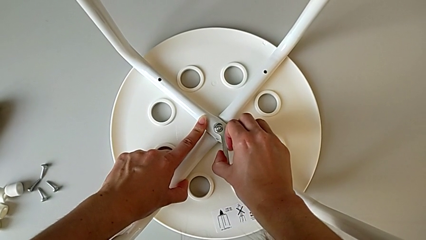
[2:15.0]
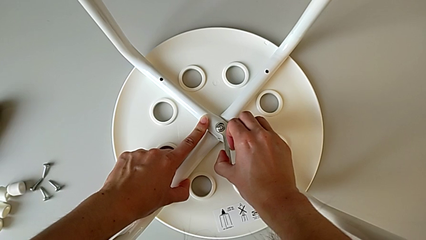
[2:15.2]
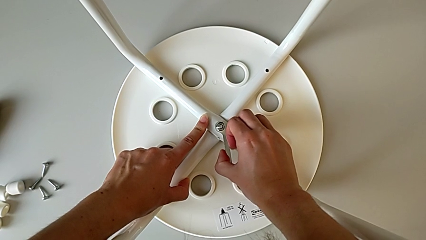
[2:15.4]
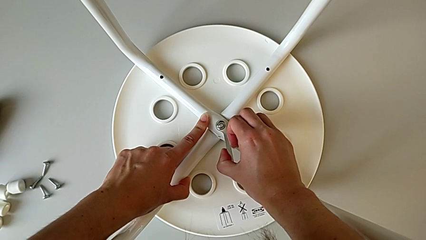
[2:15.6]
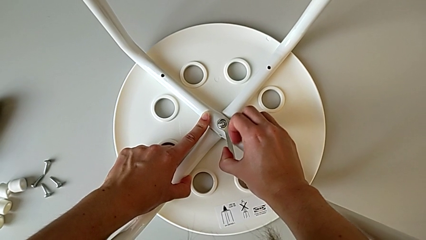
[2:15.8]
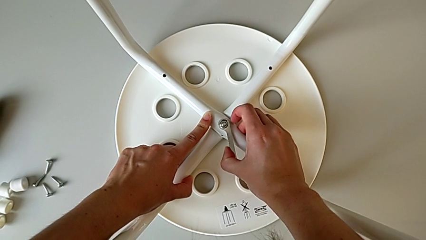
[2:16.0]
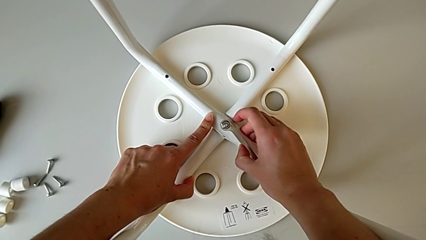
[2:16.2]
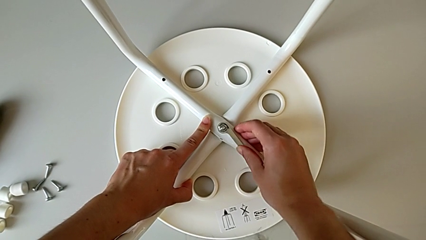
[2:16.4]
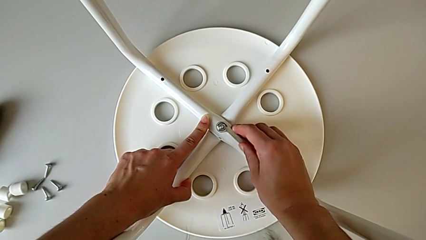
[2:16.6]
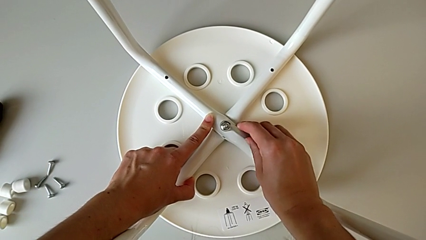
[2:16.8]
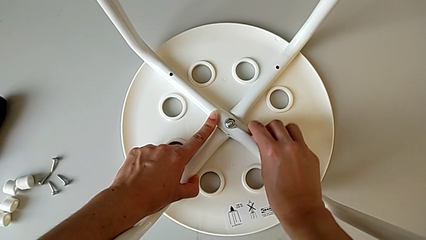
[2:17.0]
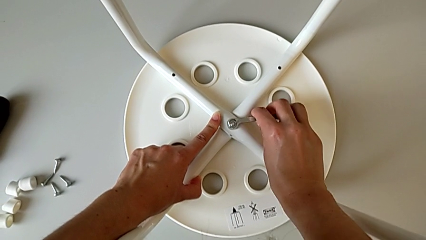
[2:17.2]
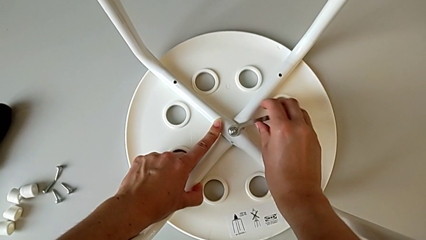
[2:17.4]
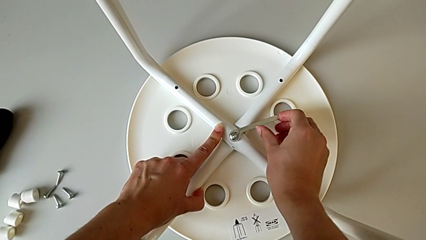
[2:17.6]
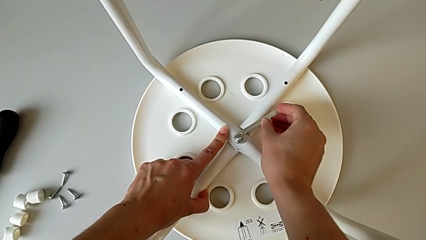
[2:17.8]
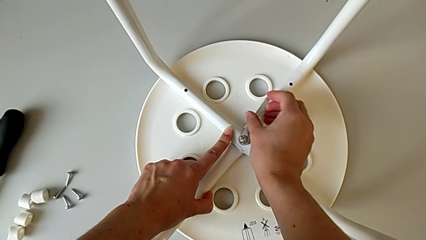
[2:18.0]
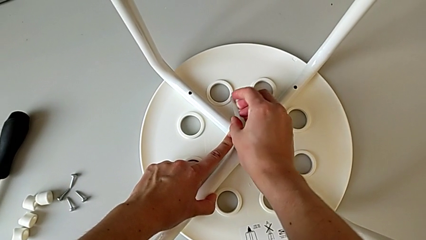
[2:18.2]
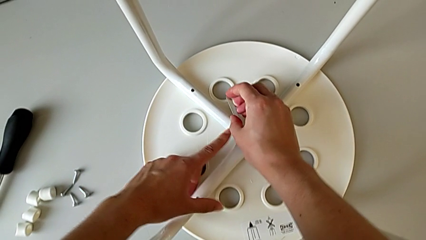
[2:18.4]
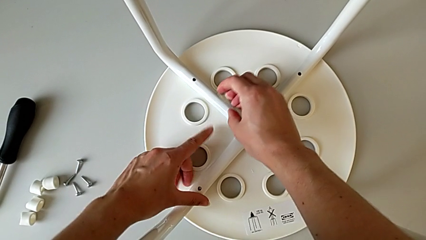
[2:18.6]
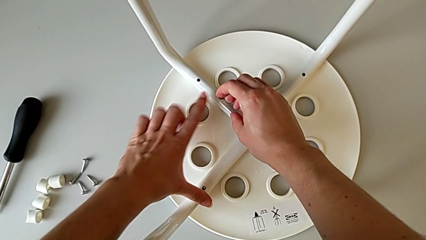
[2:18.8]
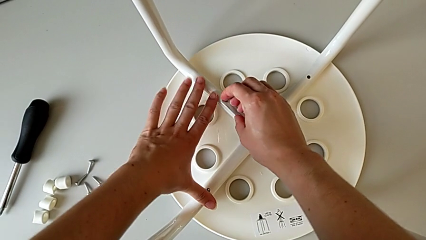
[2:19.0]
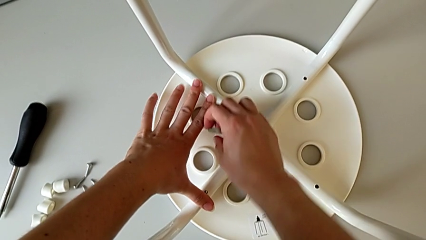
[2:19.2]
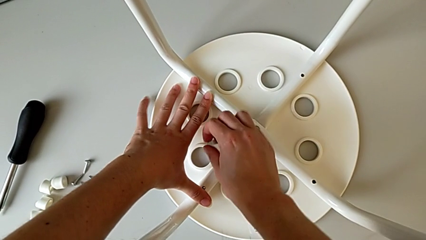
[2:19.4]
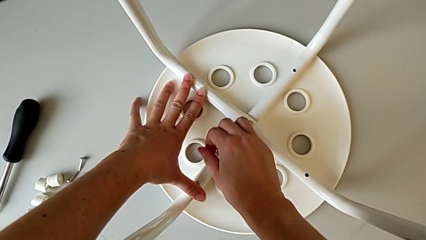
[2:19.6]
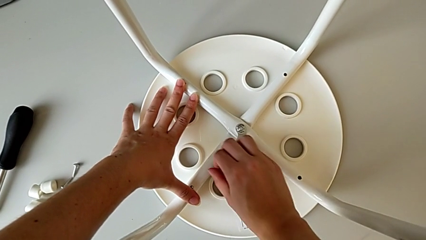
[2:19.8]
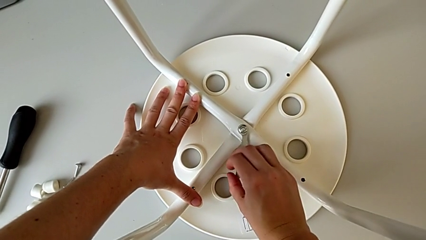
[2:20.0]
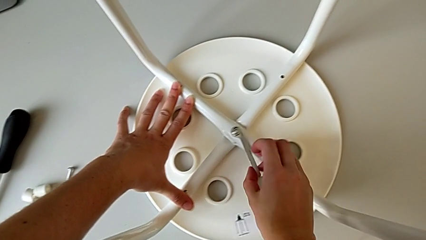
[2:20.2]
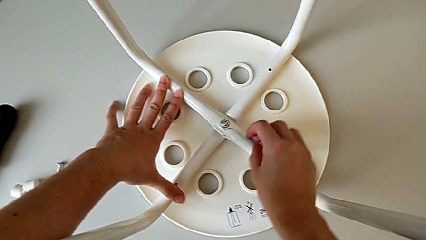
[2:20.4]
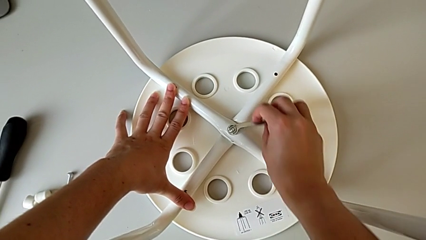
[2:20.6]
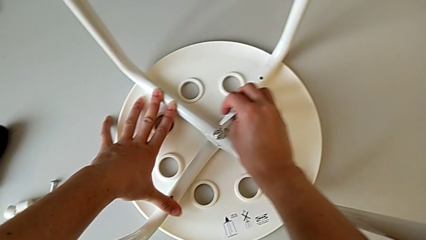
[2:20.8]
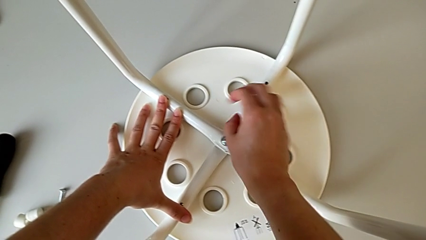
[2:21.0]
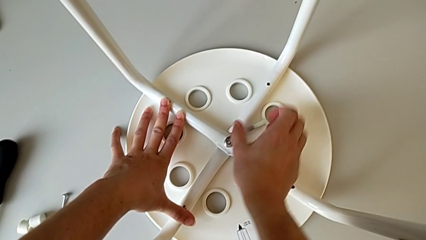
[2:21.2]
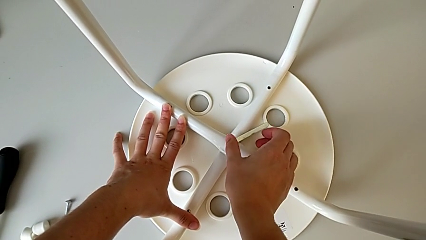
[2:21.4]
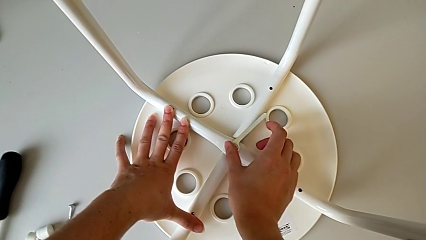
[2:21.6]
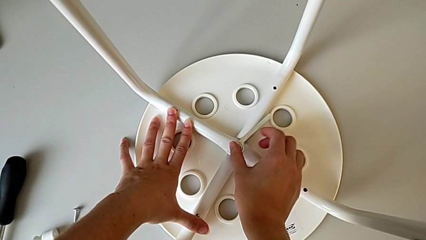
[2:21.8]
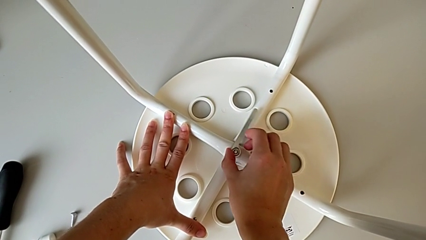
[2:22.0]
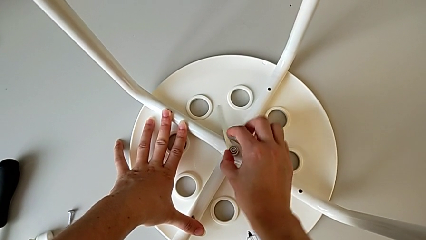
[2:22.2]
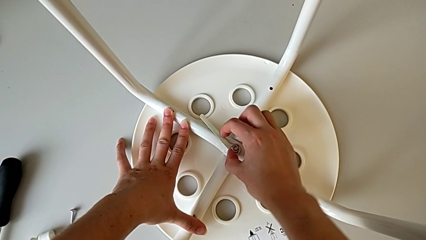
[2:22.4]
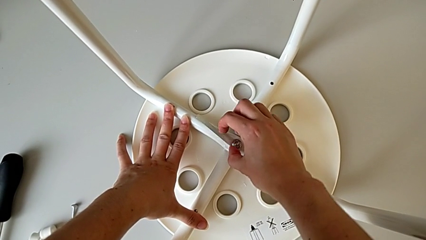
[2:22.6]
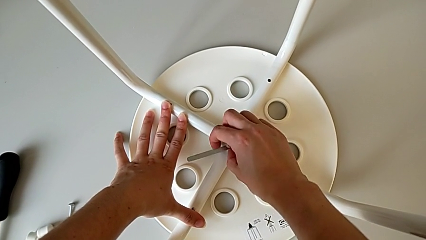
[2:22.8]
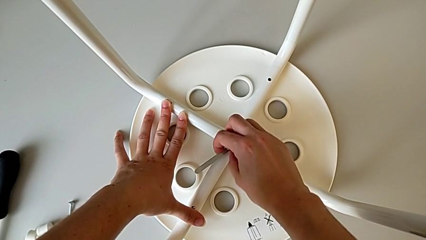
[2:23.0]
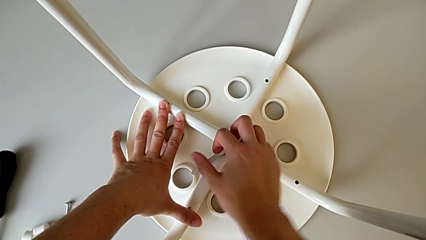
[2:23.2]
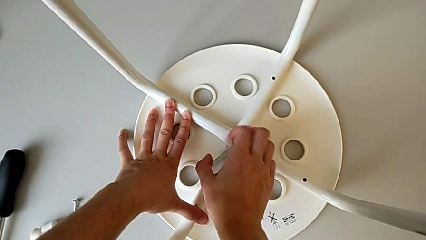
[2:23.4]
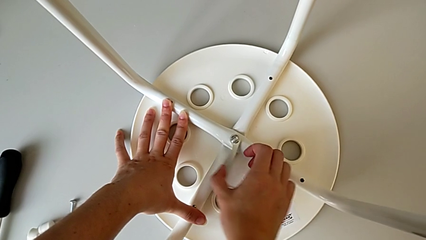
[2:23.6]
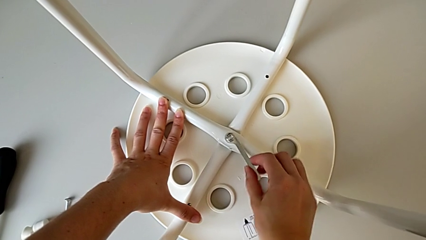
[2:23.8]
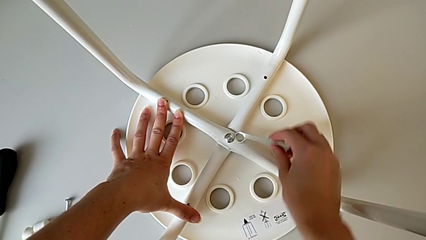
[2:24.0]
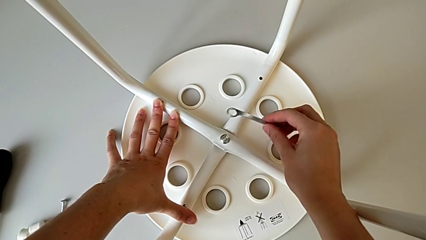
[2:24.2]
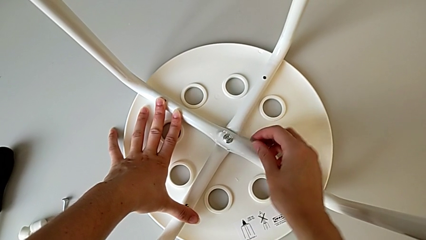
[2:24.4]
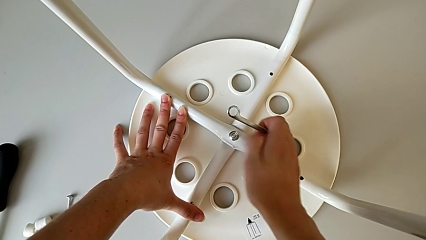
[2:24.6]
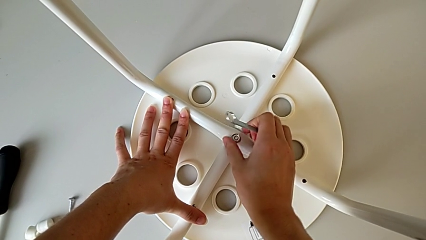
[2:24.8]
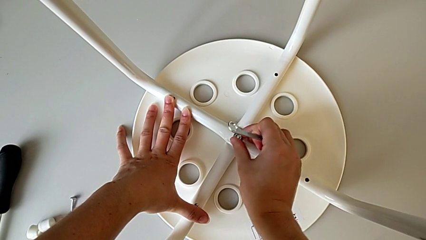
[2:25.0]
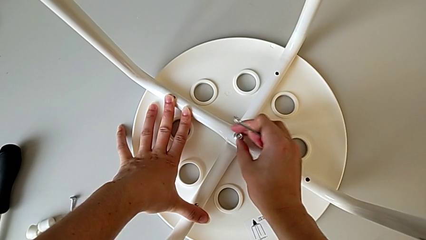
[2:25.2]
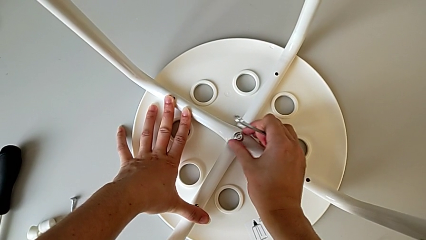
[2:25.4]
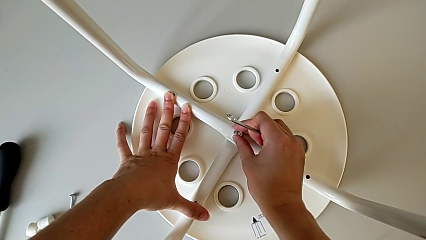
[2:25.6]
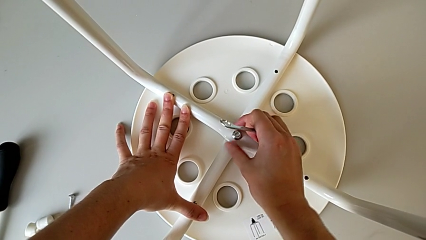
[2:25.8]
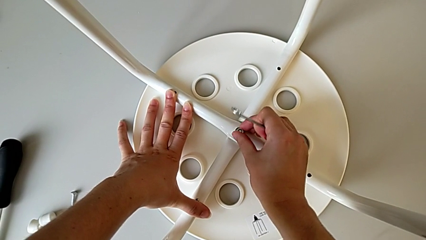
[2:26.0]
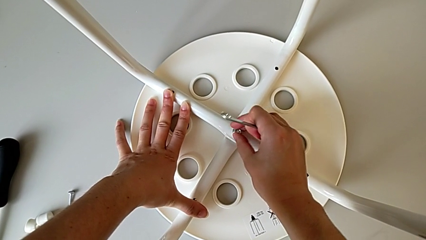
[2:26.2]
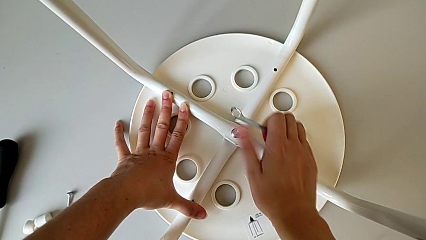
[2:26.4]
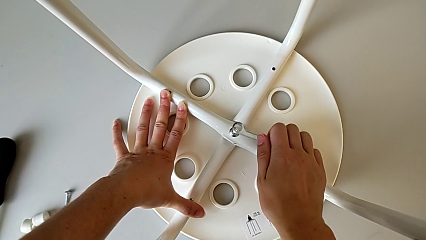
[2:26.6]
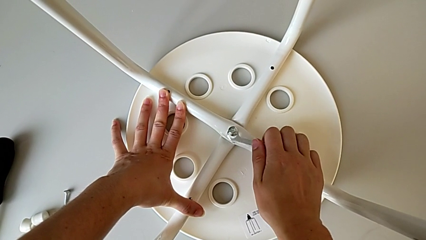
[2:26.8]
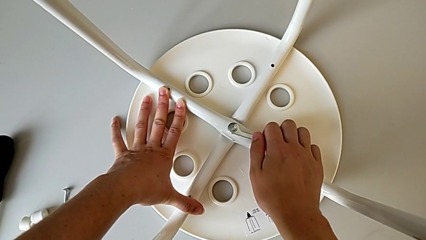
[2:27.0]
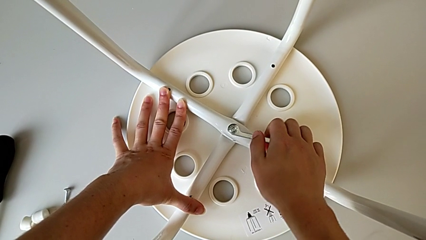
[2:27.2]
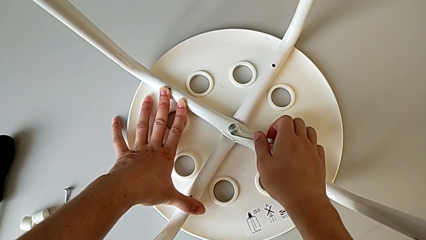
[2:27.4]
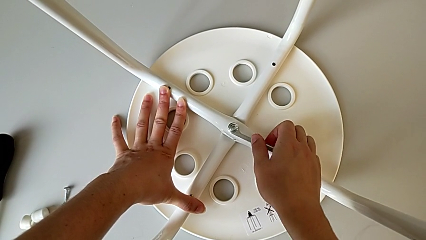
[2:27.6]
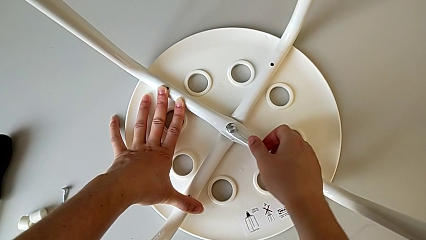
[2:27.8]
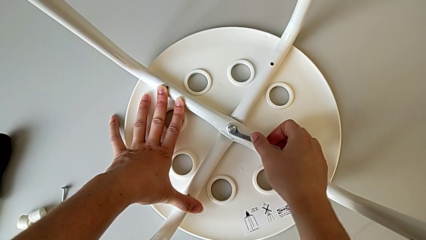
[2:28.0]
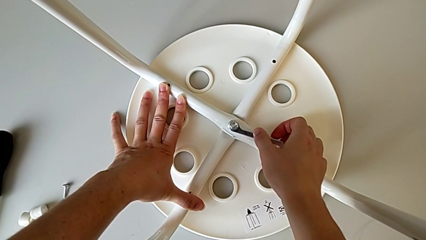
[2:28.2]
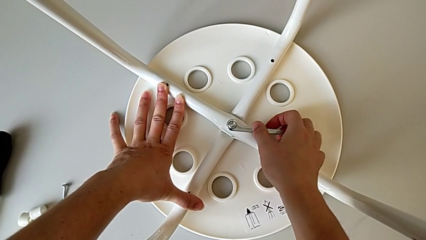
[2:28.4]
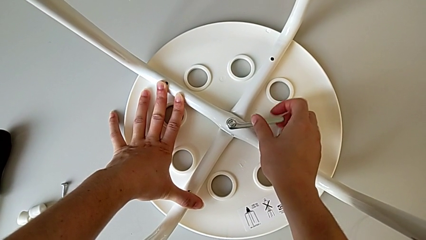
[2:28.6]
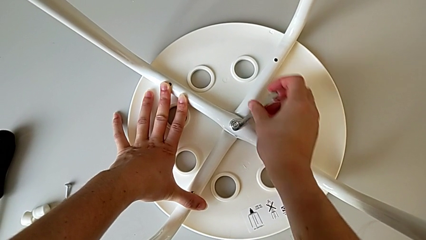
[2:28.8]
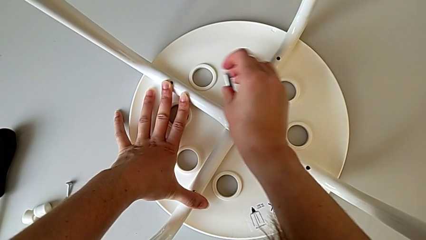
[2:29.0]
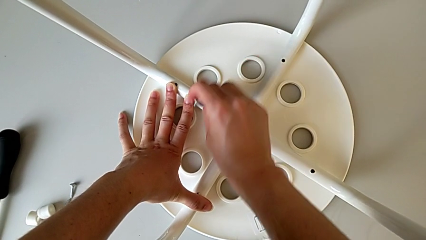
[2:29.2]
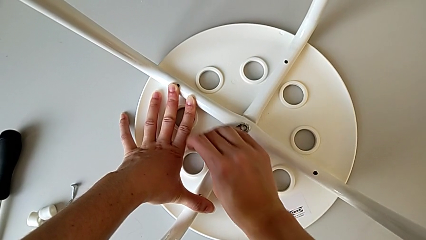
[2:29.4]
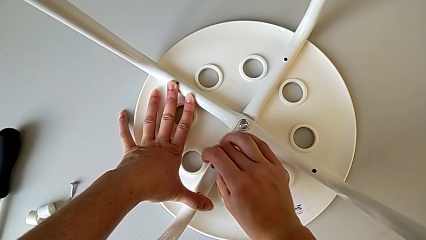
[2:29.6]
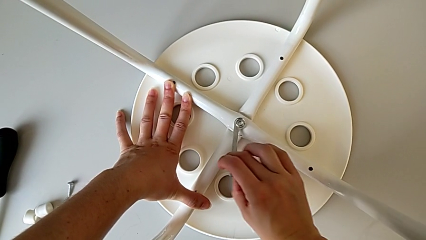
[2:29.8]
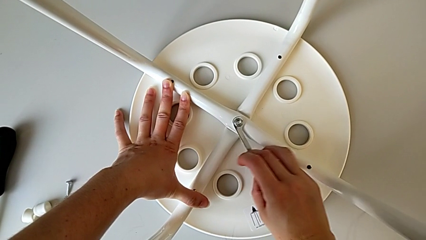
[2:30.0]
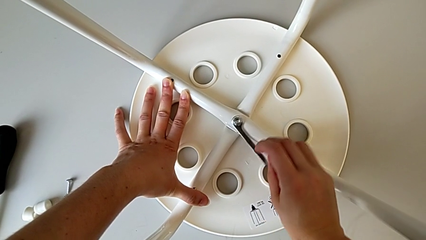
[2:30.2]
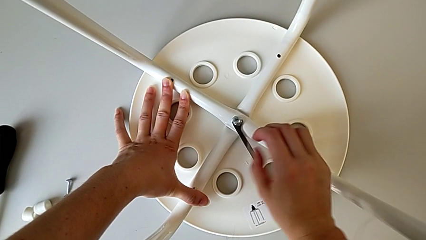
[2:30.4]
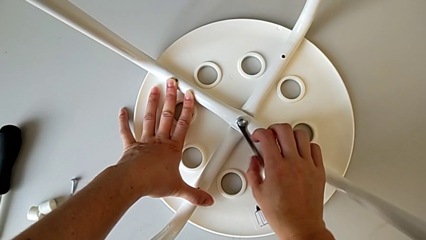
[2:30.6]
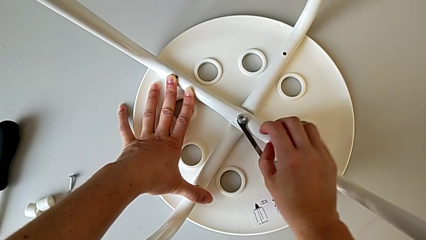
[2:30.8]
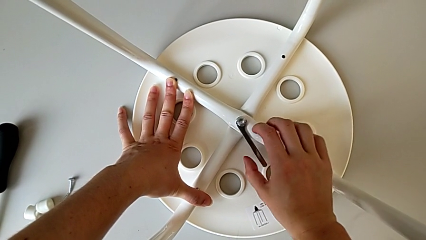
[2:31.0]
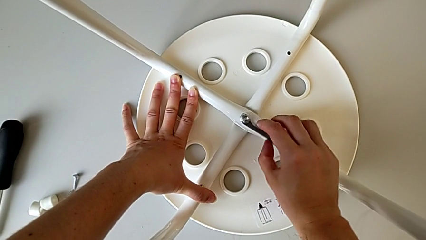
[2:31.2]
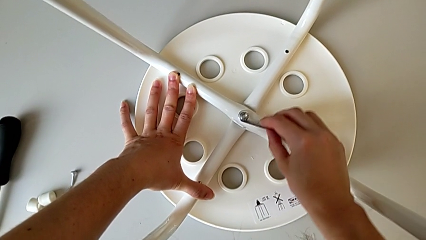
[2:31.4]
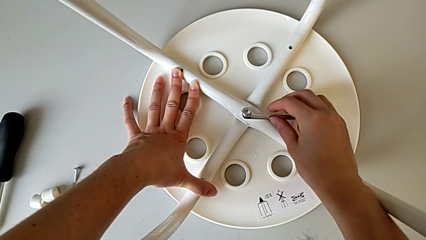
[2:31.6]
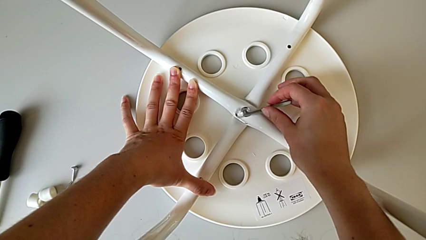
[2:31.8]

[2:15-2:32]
The camera wearer is unscrewing the middle hex nut of the legs with a wrench. They unscrew the middle hex nut, hold the stool, lift the Allen wrench, hold the stool, grab the middle hex nut and unscrew it. They hold the stool twice, unscrew the middle hex nut, hold the stool, lift the middle Allen wrench and hold the stool.
